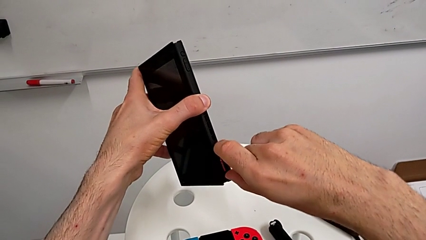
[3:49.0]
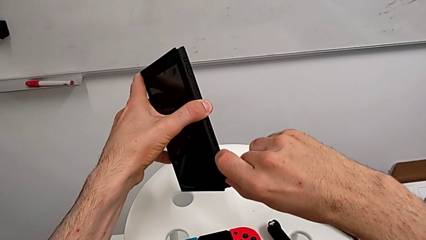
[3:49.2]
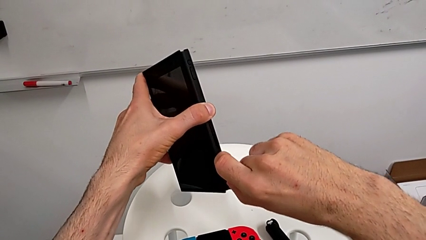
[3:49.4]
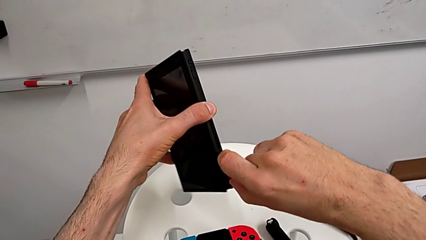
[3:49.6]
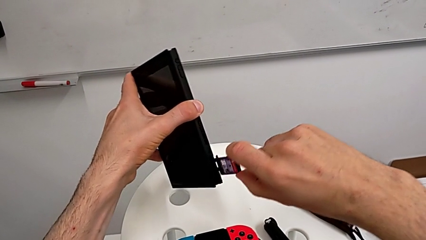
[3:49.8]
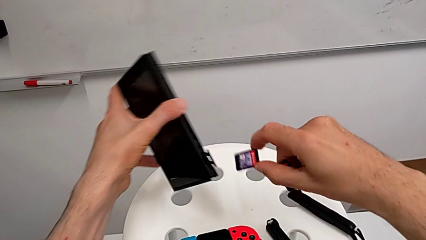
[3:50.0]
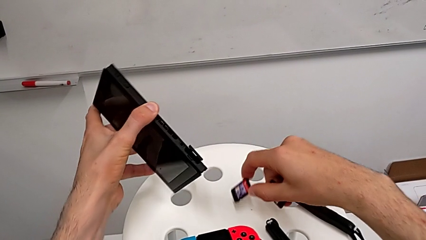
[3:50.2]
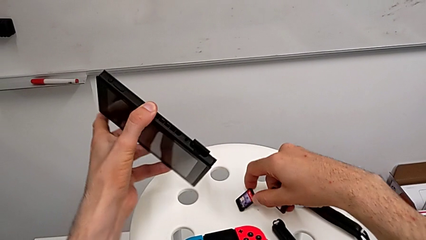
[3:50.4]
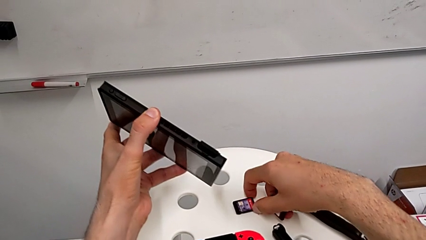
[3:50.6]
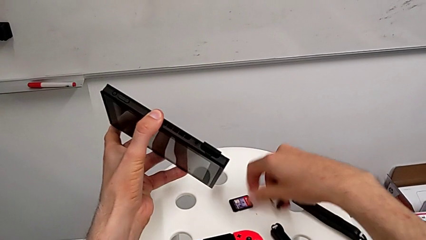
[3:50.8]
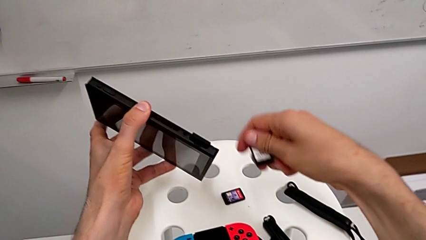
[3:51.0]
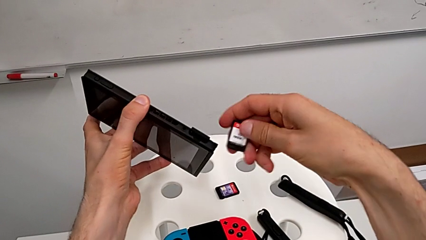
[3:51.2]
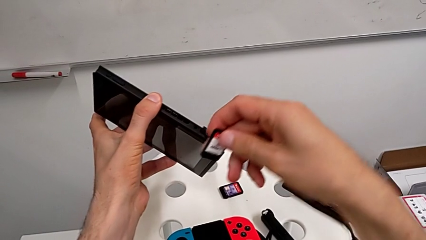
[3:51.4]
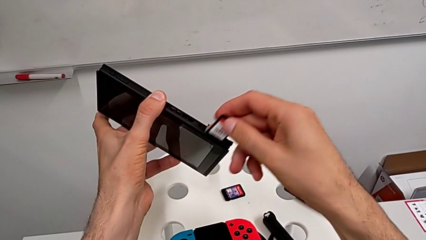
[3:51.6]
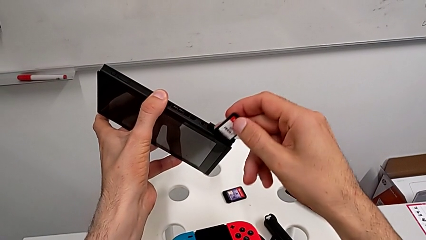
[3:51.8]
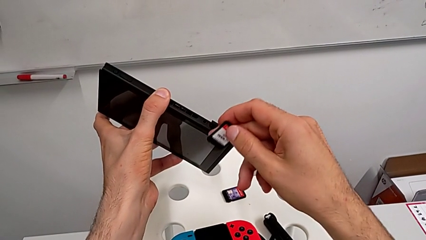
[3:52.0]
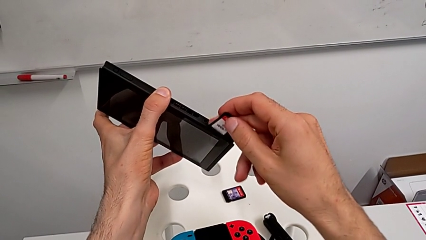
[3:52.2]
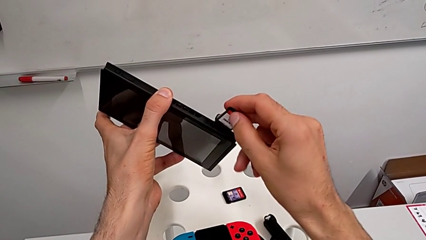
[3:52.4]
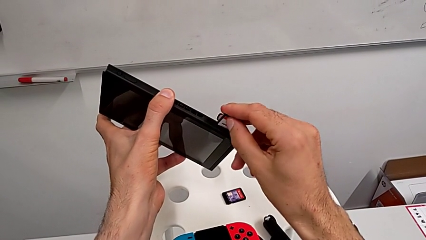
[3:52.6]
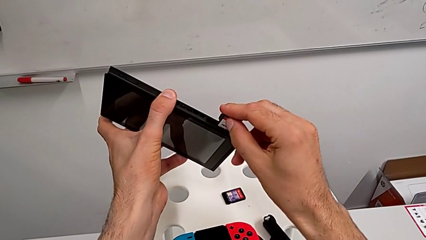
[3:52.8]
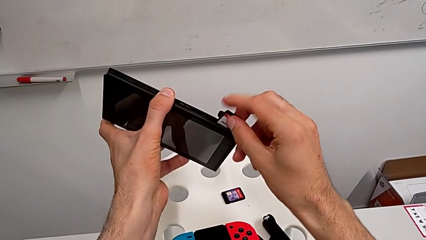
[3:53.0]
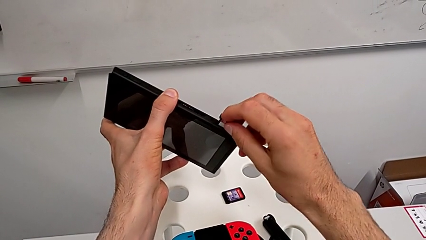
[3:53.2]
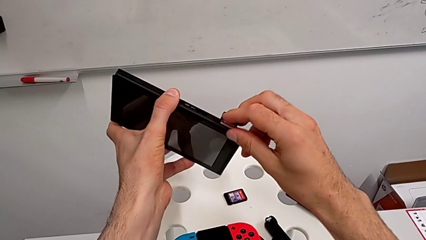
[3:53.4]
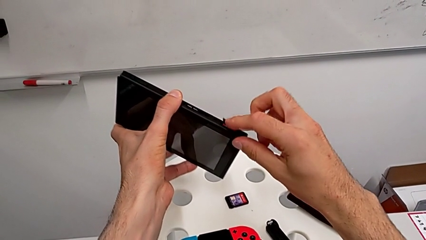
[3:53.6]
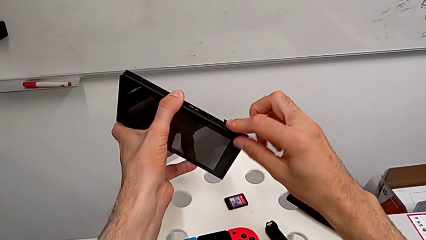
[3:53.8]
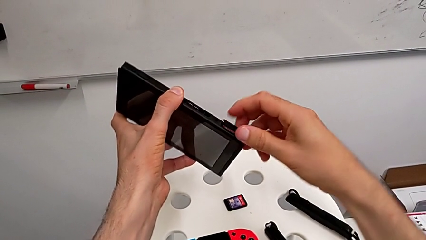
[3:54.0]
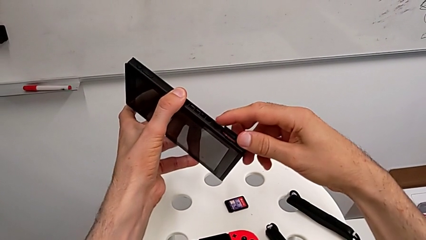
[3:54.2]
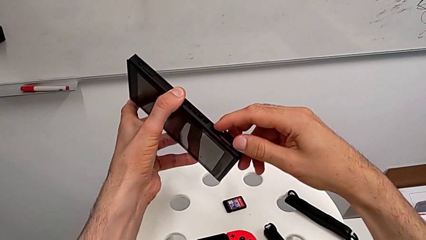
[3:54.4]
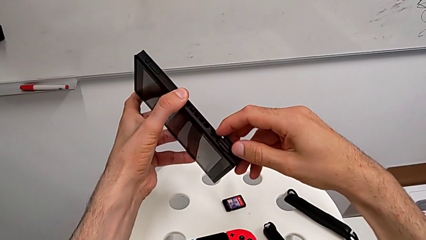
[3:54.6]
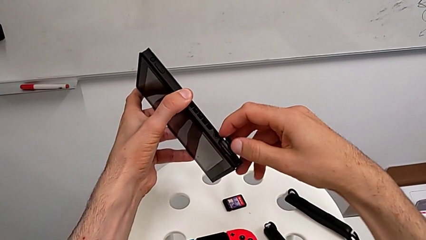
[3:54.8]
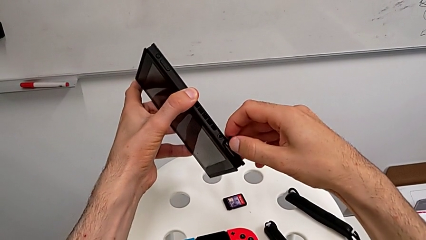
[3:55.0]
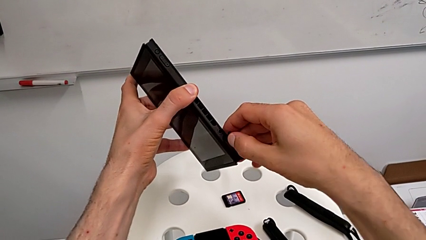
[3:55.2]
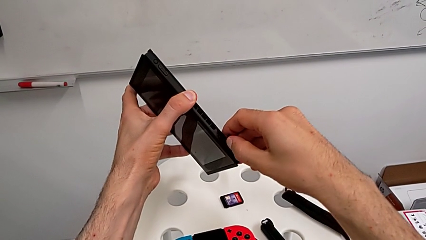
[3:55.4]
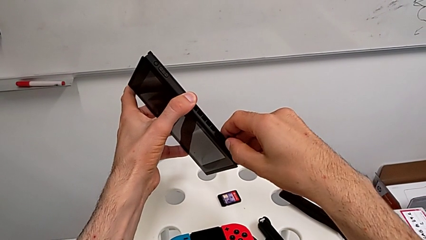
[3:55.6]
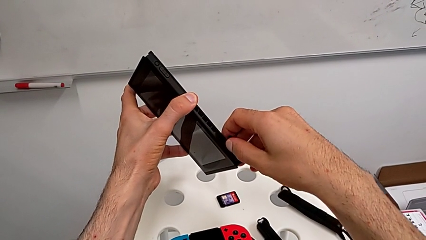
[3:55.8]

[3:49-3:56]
The camera wearer is exchanging the old game card of the Nintendo Switch for the new one. They exchange the game card.

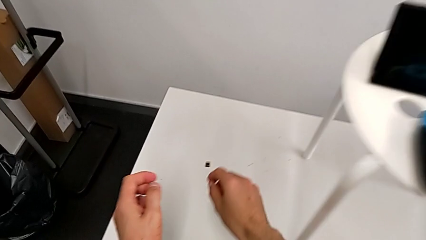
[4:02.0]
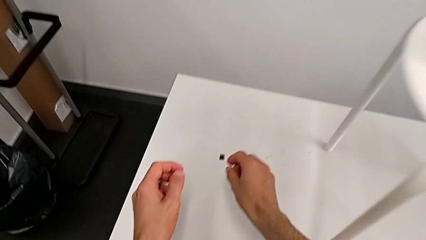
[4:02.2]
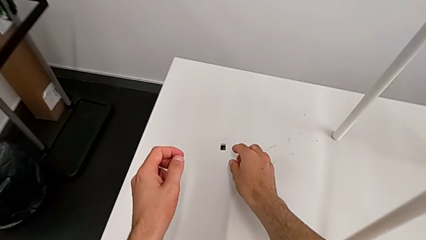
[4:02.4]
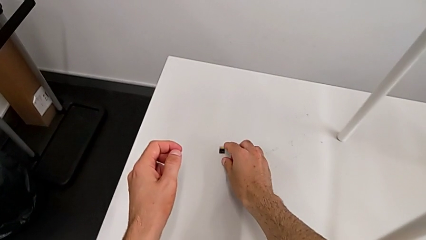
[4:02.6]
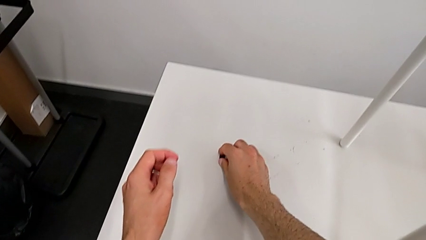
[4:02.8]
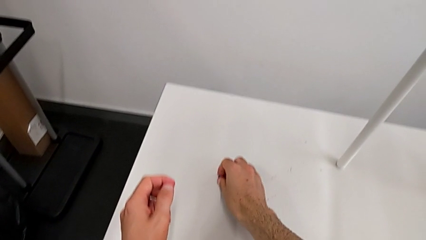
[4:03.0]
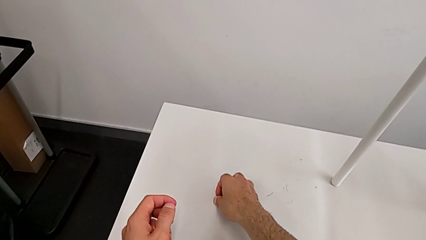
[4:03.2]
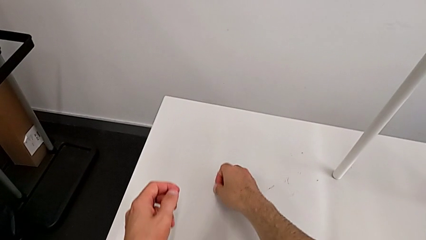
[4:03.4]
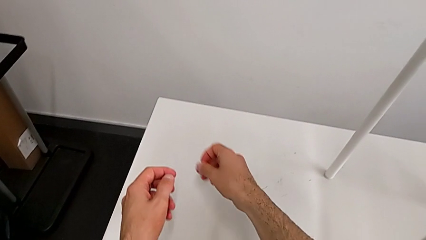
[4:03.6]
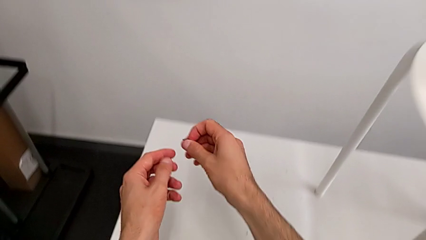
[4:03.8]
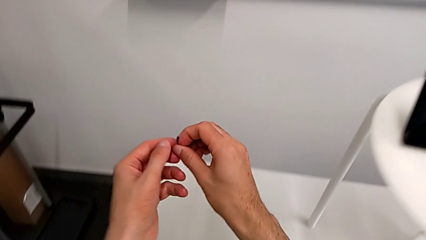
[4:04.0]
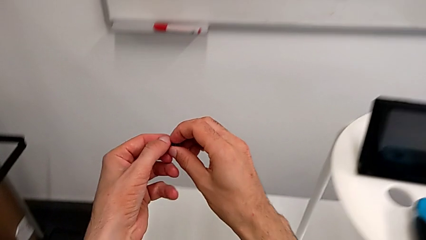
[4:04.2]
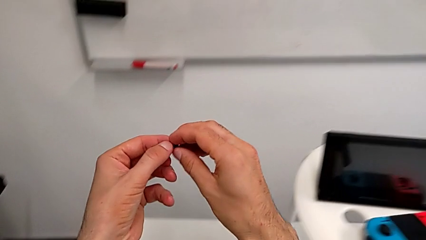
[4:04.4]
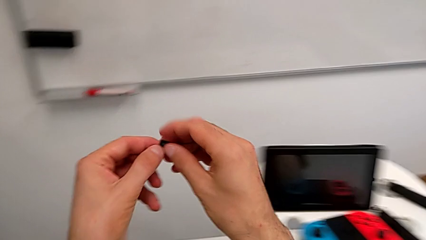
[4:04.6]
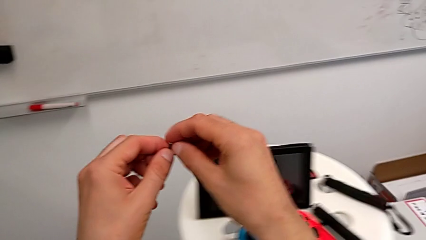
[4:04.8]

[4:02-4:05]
The camera wearer exchanges the old SD card of the Nintendo Switch for the new one. They grab the SD card.

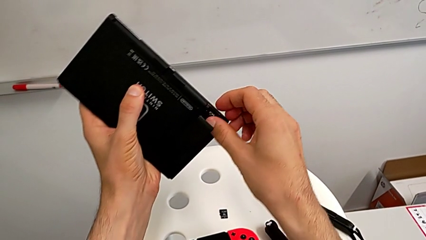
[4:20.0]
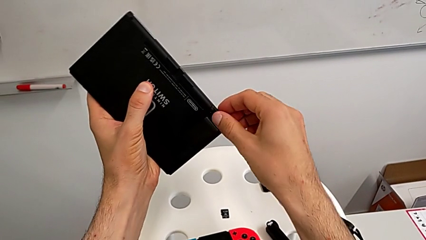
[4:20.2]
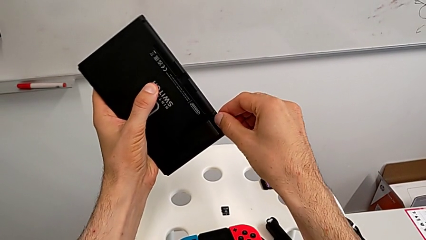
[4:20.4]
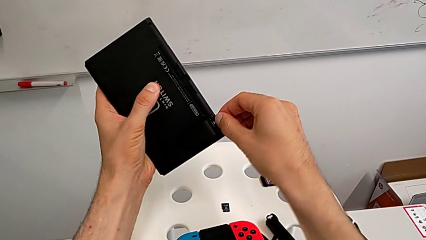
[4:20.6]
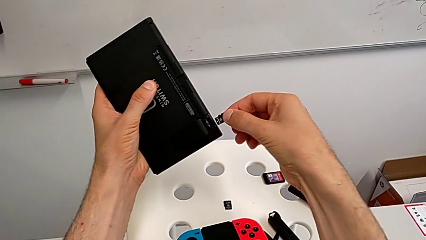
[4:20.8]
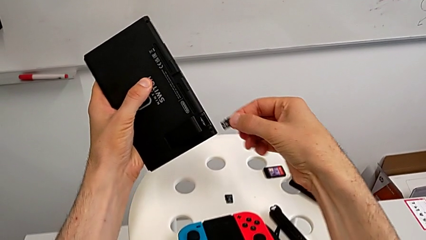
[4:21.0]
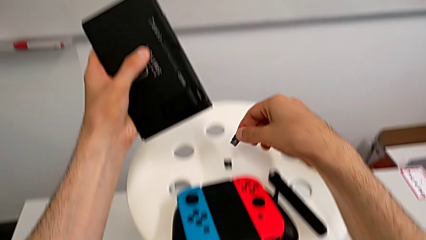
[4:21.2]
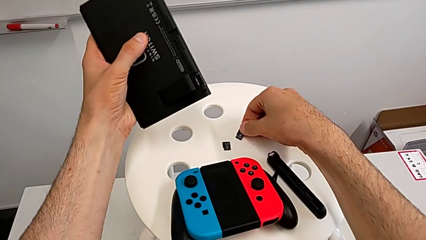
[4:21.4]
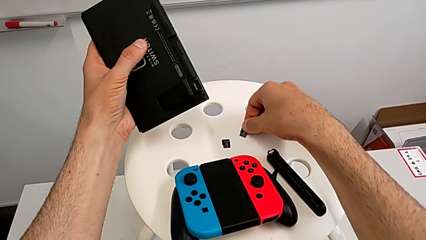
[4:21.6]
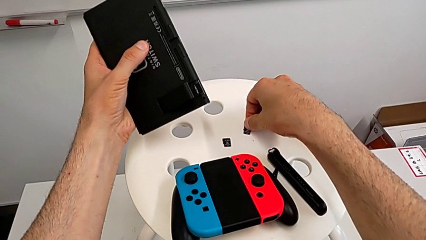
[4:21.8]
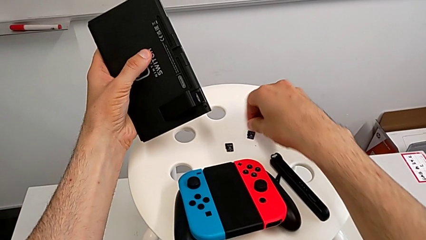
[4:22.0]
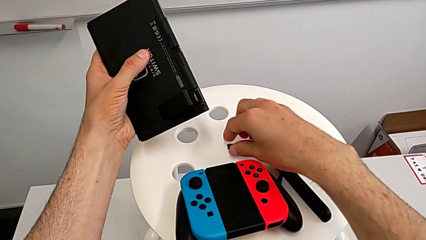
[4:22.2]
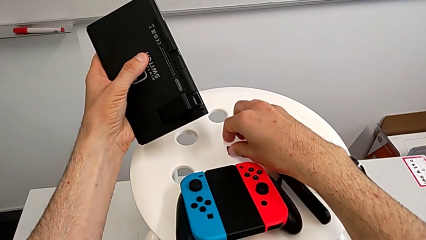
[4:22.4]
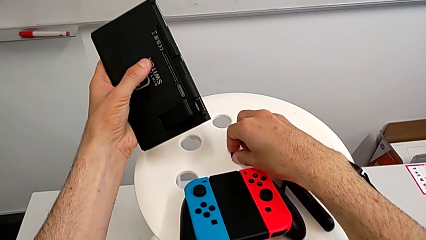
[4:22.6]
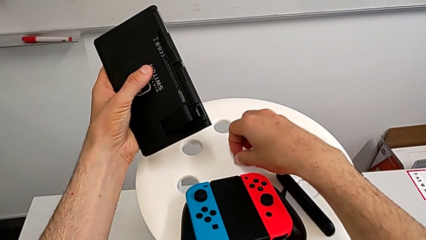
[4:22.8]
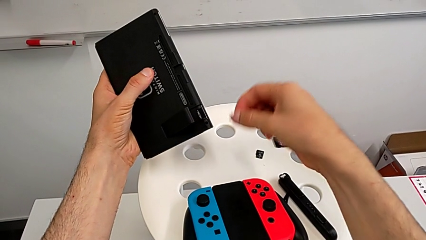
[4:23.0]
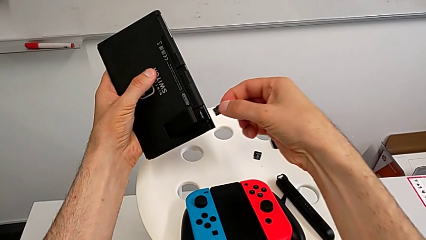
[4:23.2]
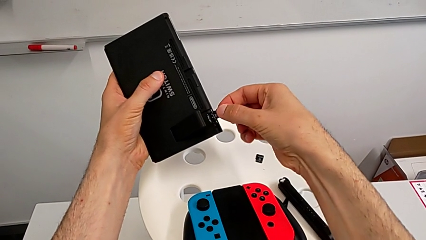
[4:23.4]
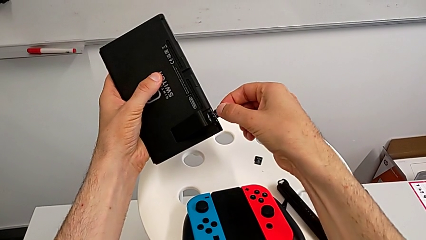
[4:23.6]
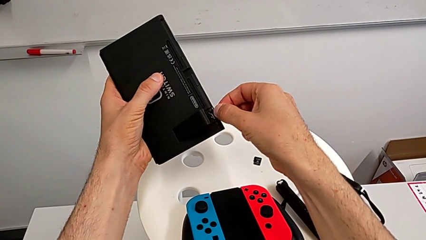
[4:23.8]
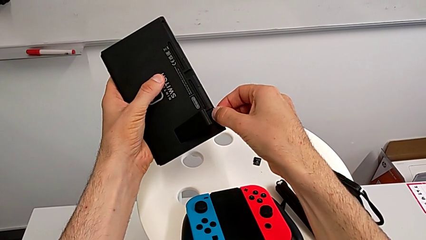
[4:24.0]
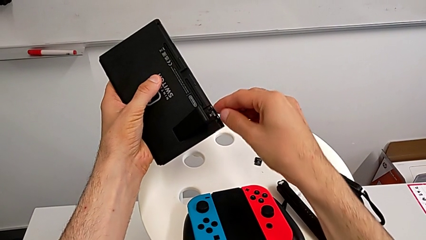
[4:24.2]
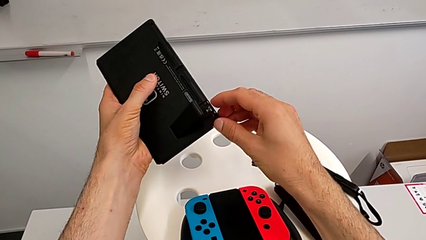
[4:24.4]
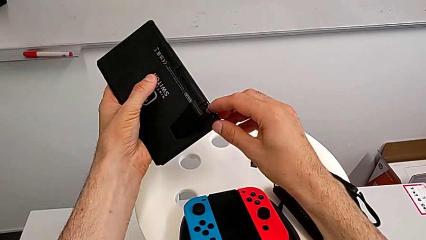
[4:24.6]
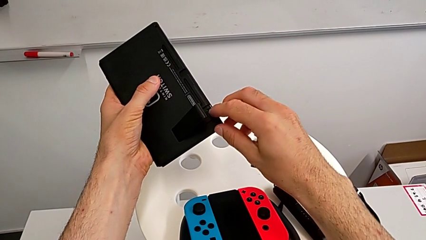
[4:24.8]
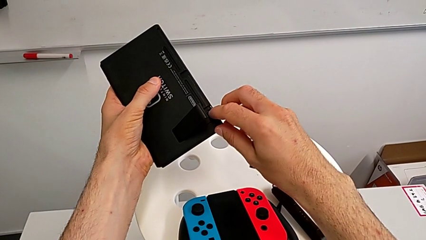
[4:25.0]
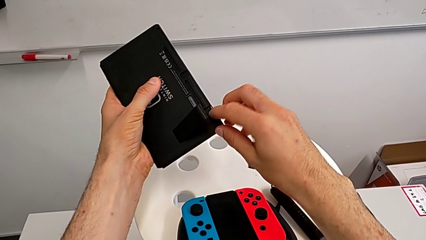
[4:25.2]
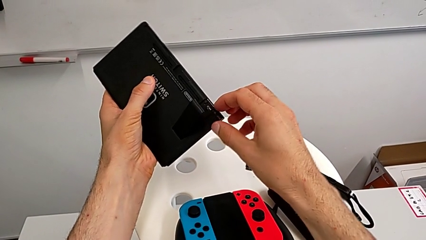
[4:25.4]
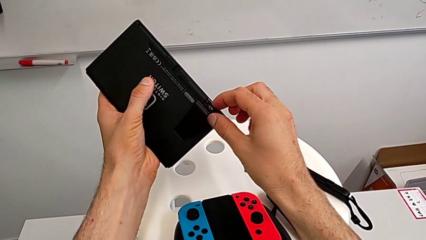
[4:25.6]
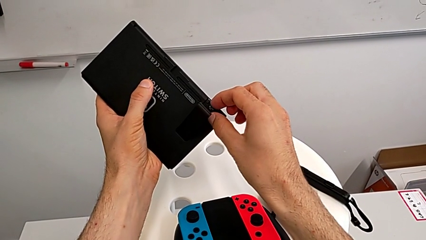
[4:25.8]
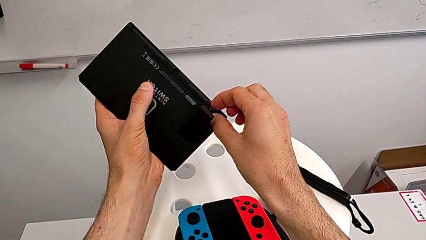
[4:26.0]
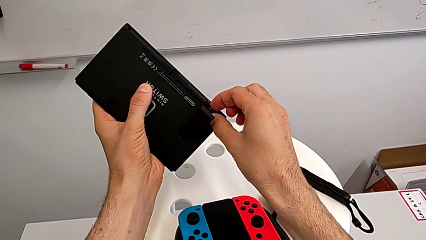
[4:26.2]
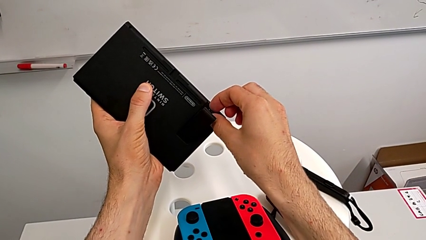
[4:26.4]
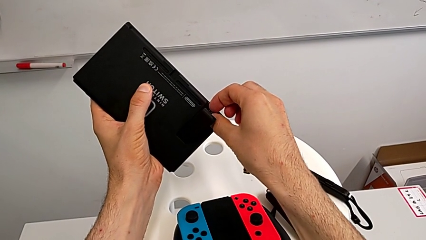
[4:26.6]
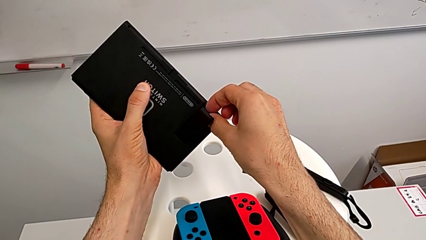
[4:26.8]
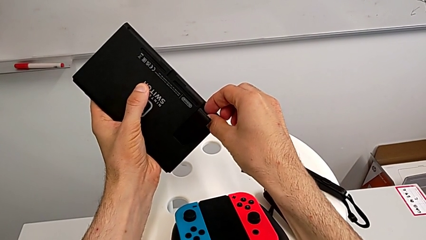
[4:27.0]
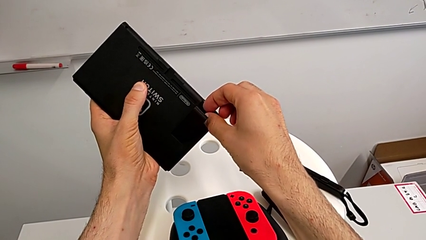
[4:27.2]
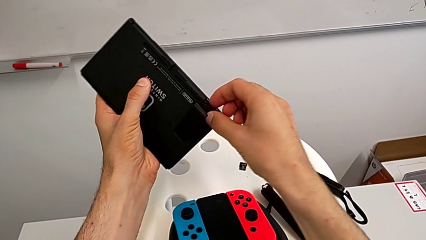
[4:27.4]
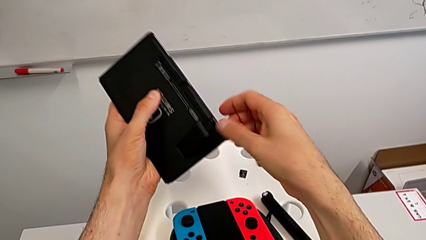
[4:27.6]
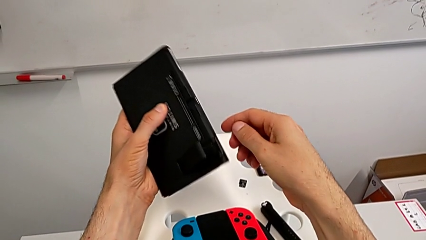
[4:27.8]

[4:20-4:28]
The camera wearer pulls out the SD card port and takes it out to change it for another SD card. They exchange the SD card.
